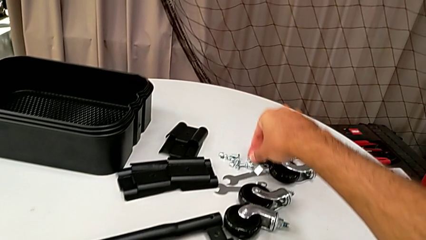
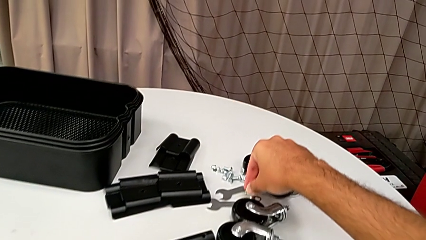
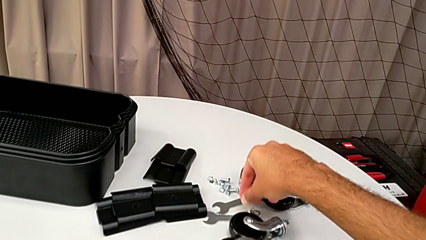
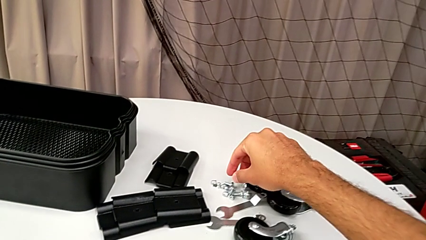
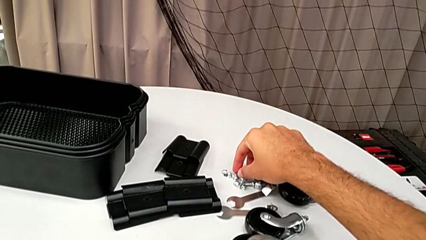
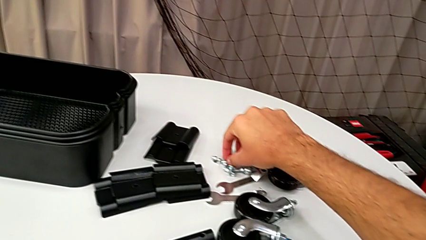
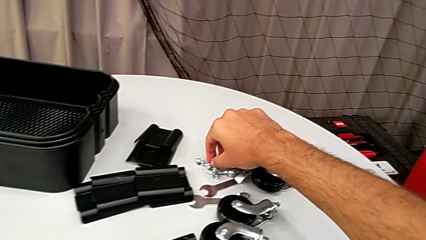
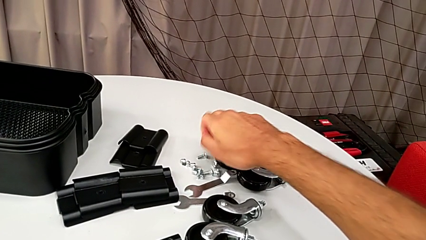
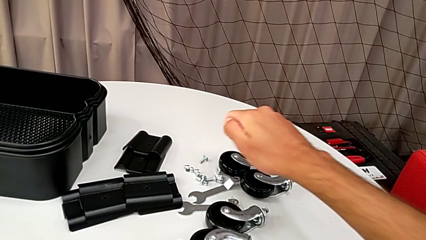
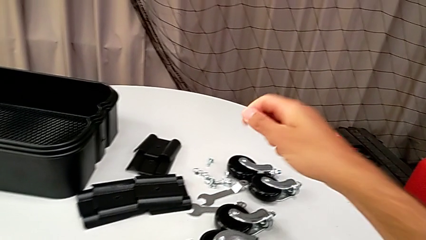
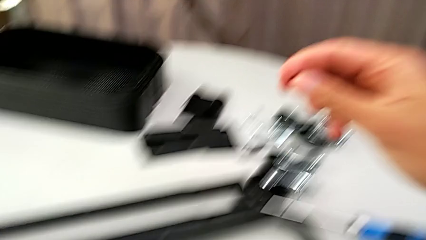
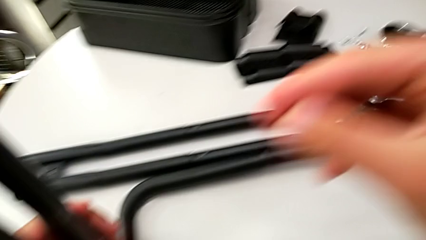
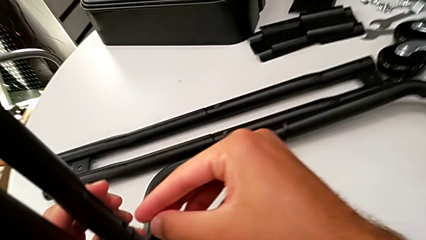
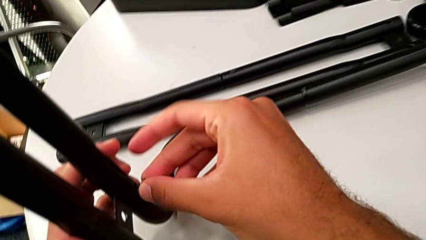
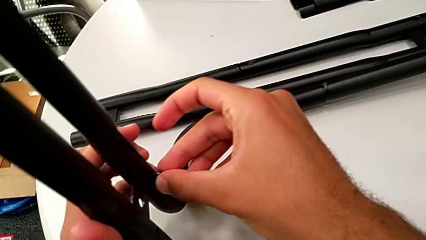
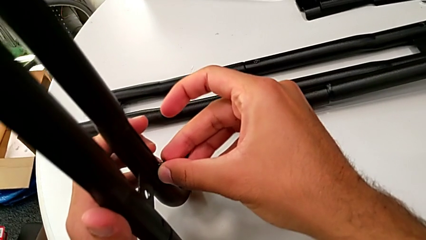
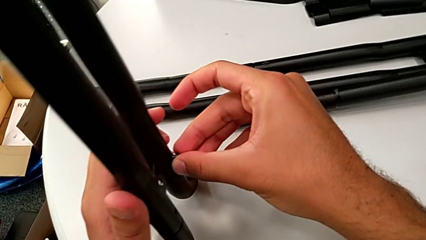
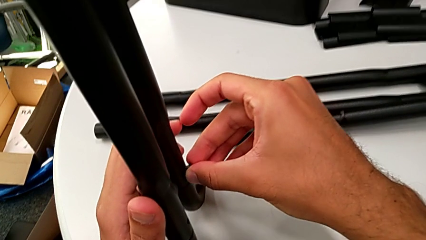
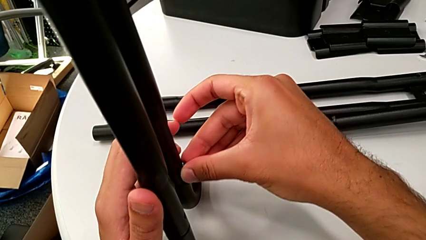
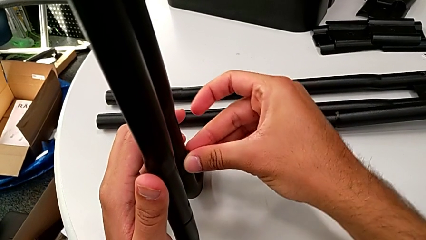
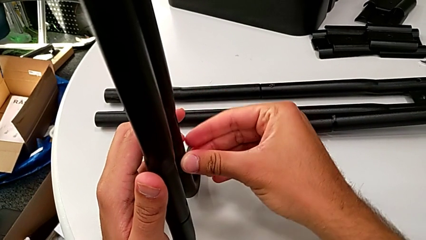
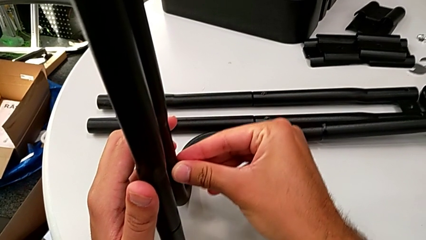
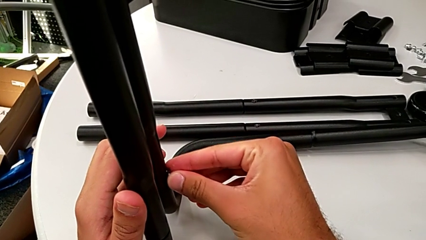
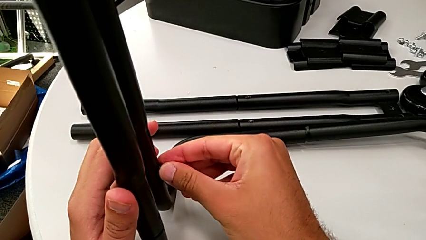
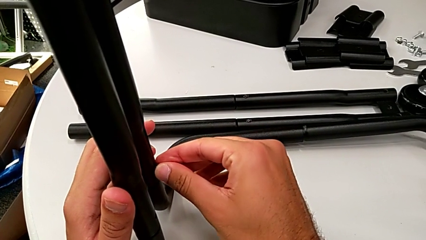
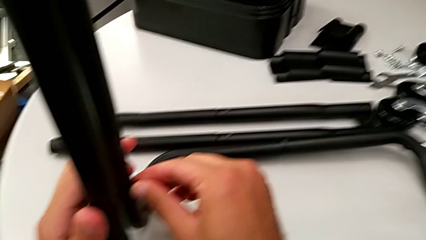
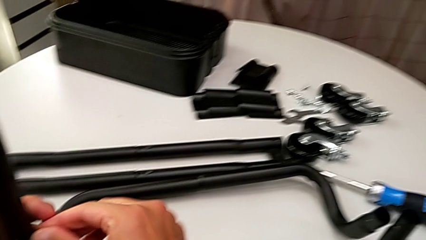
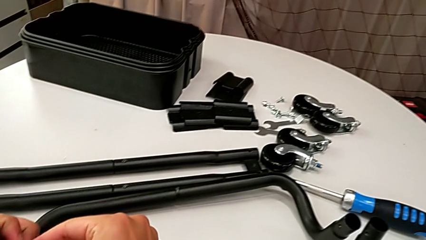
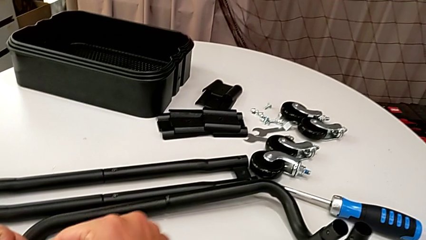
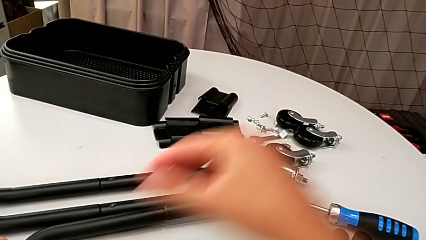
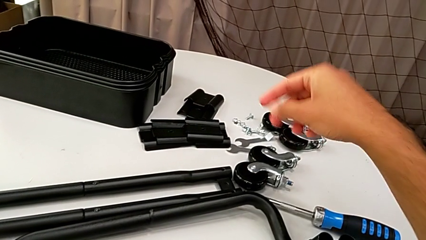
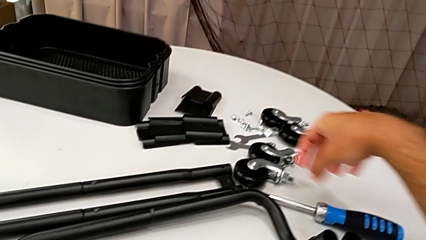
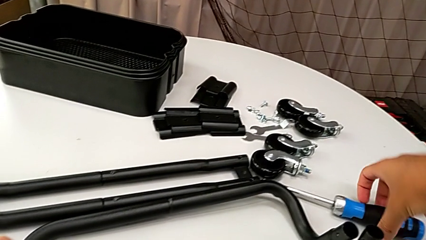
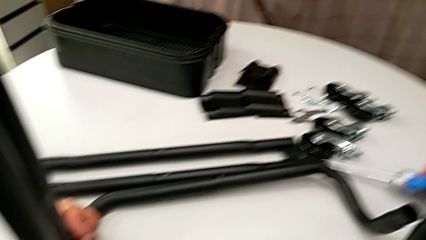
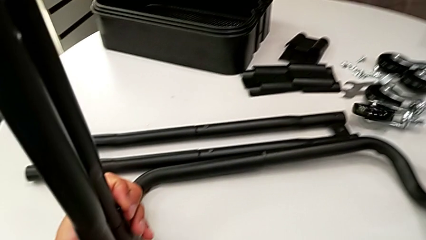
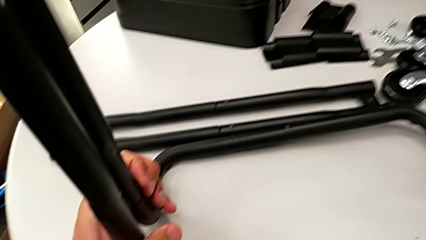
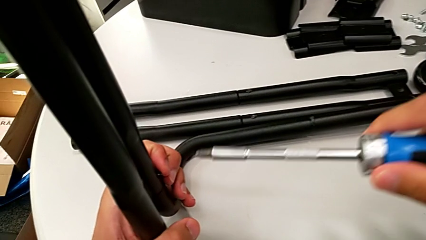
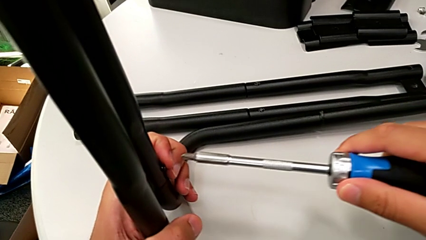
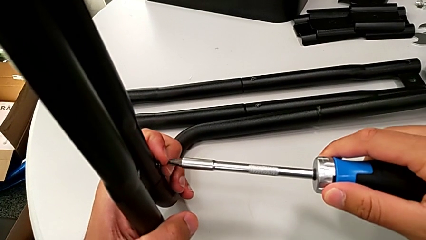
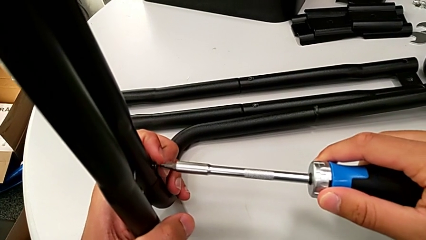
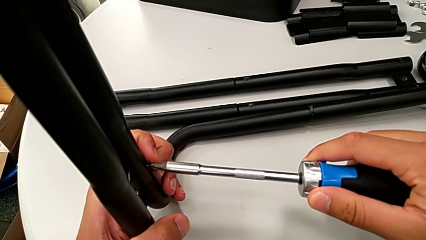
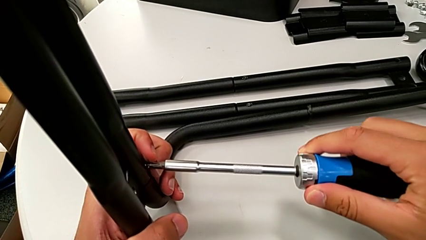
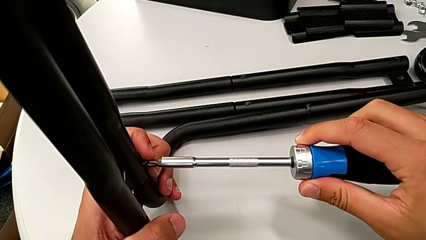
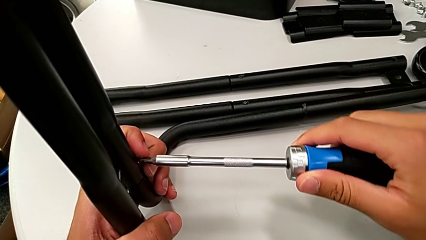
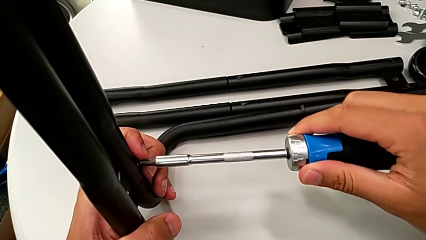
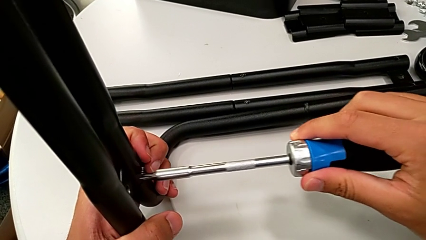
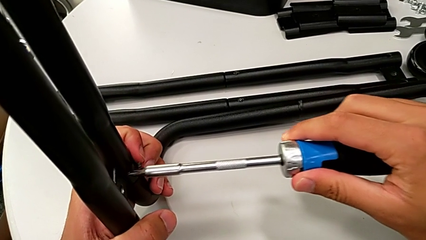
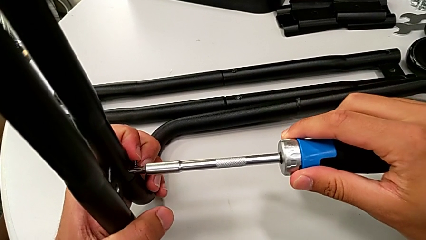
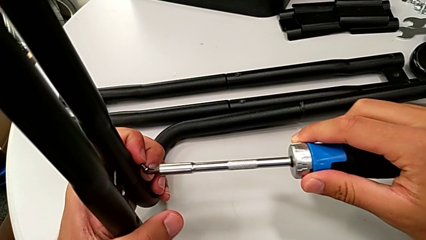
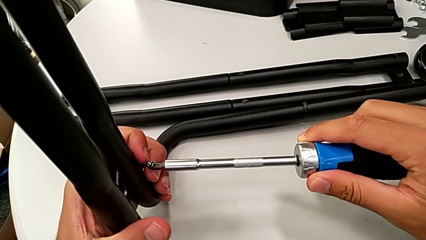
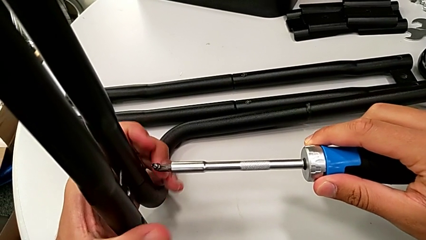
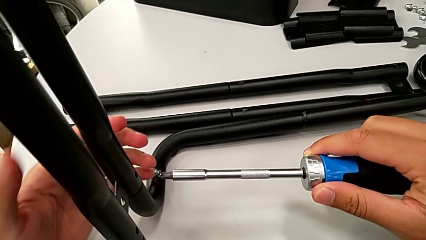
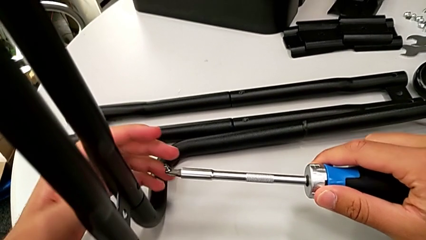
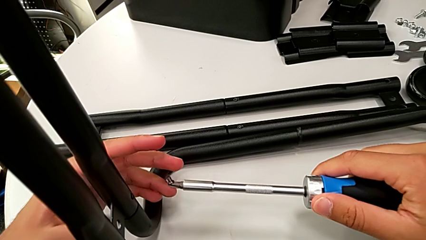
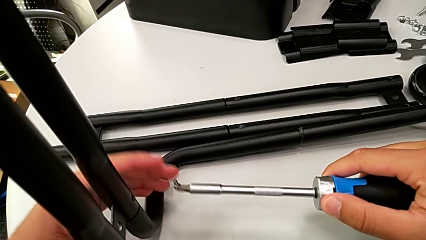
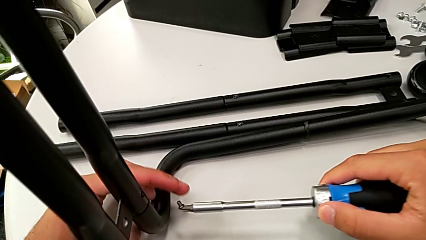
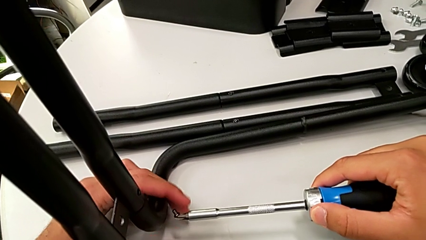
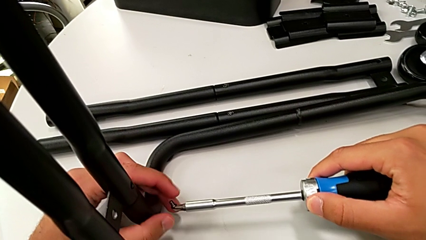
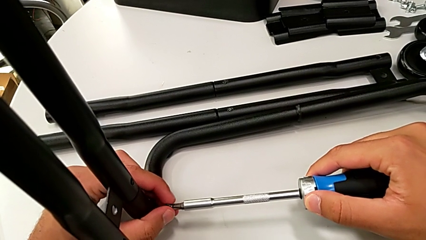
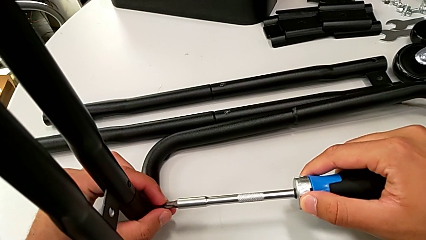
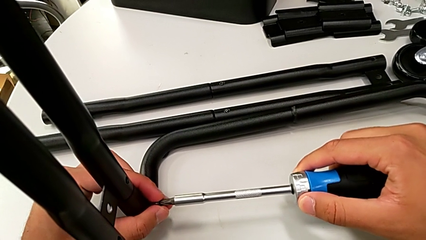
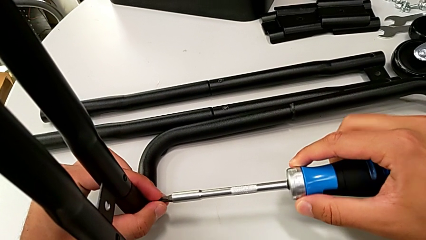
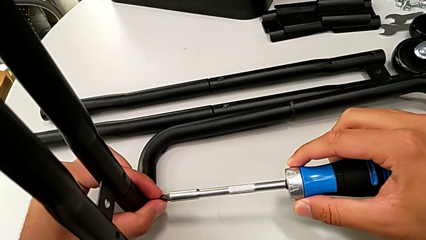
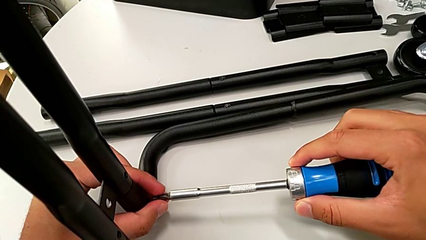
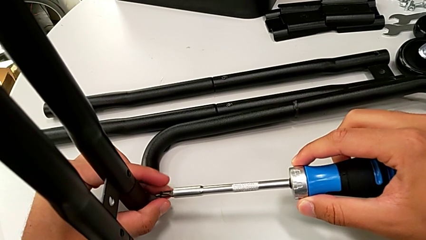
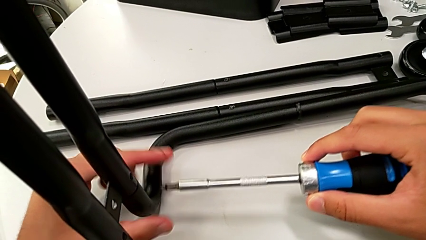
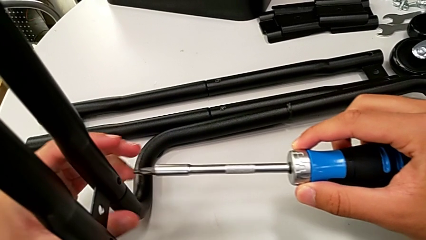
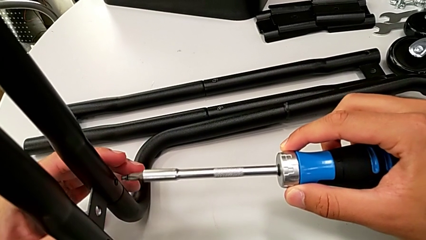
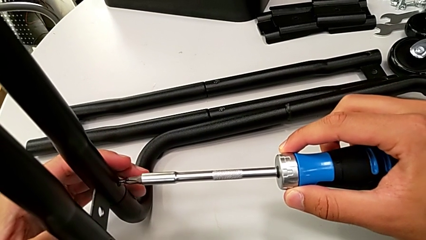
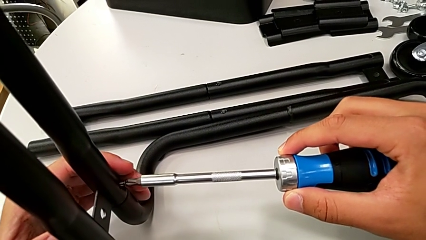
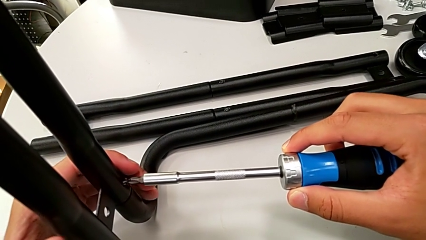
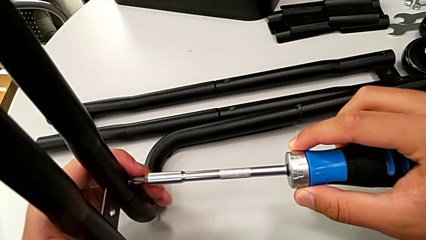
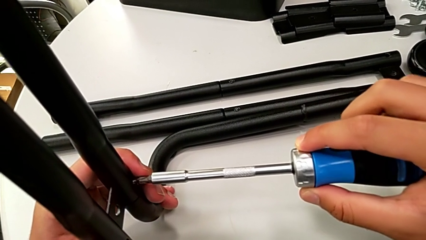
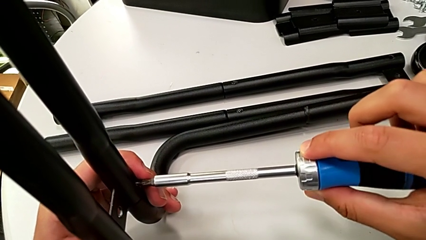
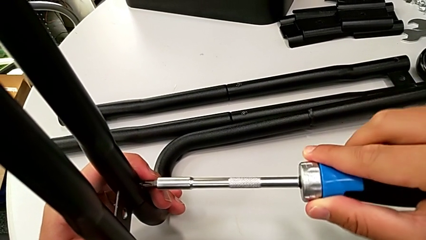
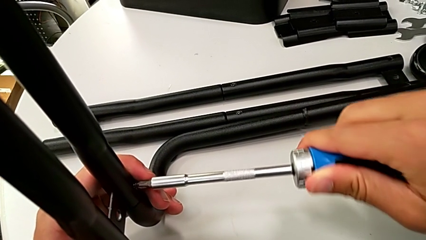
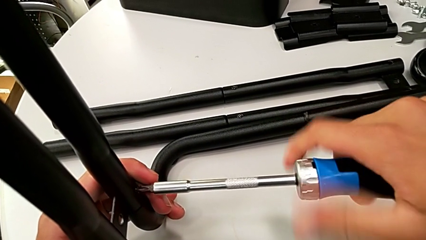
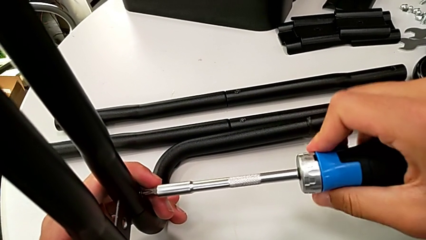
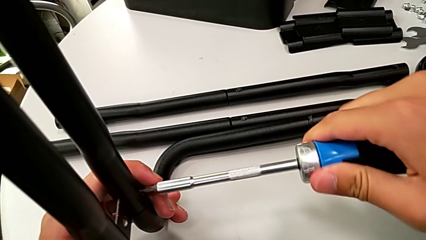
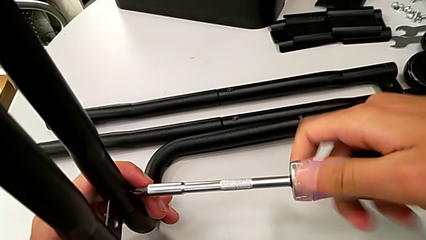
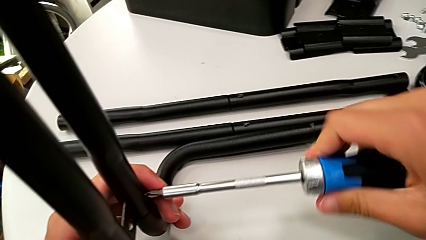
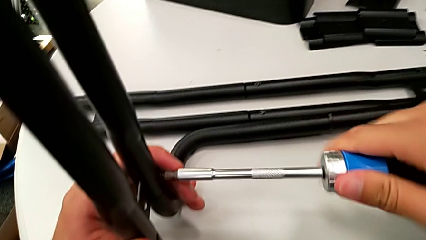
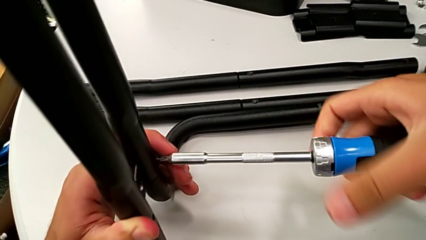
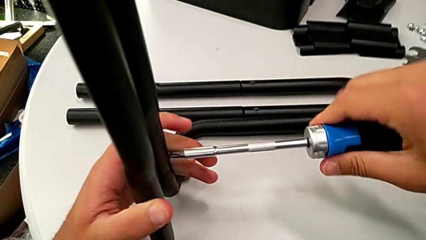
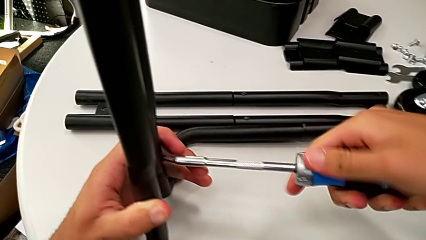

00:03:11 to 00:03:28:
The camera wearer is assembling the frame. They grab the screw, insert it, grab the screwdriver, align it, insert it and begin to screw the screw.
